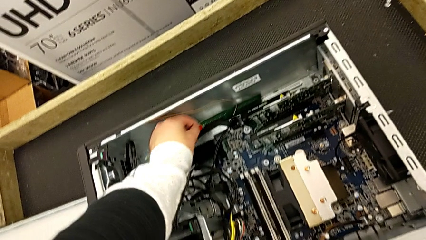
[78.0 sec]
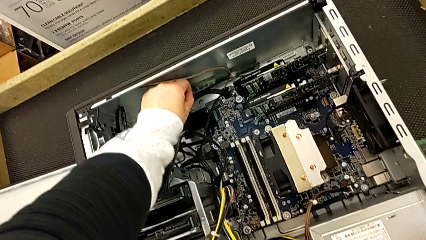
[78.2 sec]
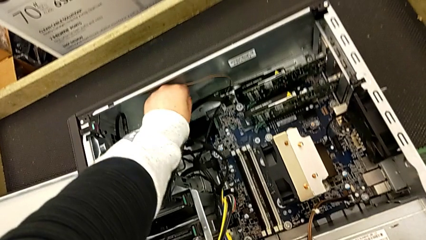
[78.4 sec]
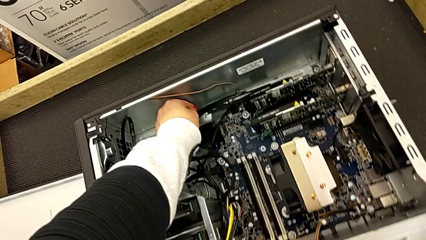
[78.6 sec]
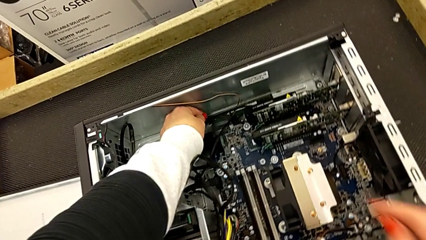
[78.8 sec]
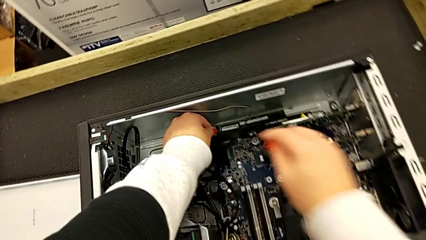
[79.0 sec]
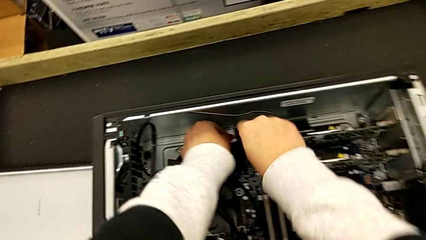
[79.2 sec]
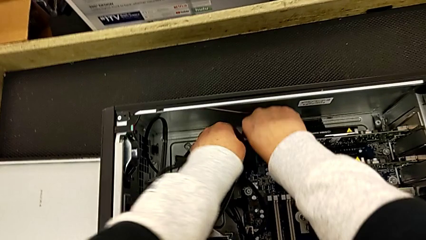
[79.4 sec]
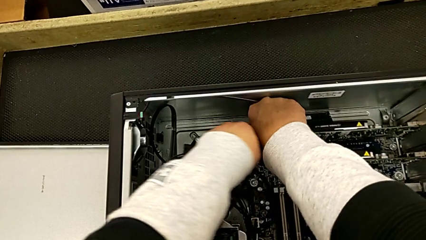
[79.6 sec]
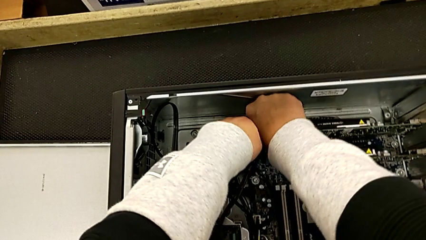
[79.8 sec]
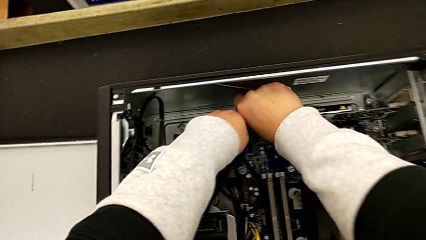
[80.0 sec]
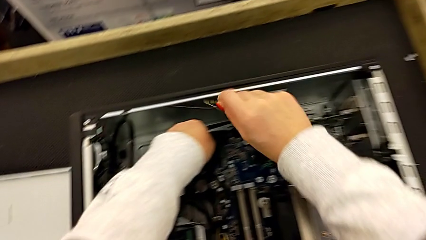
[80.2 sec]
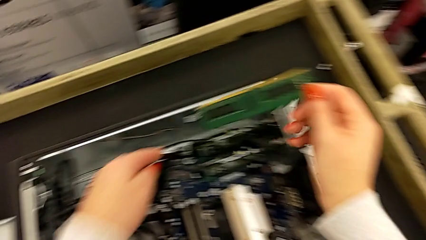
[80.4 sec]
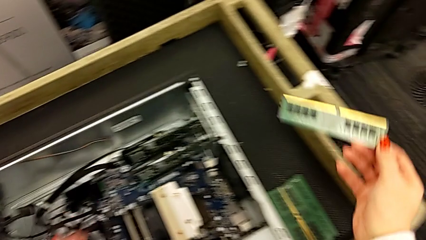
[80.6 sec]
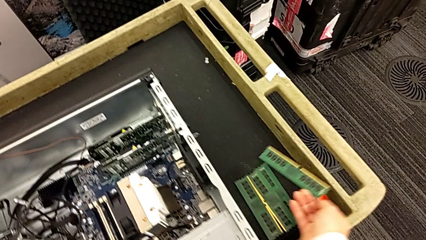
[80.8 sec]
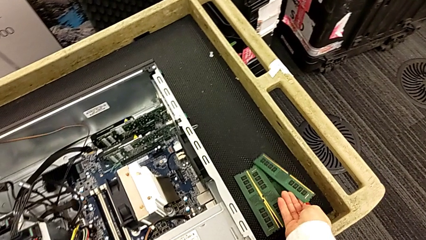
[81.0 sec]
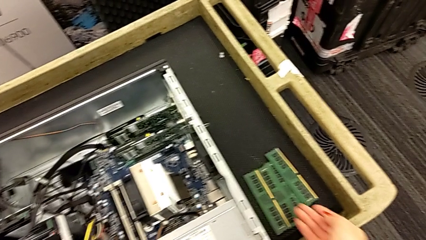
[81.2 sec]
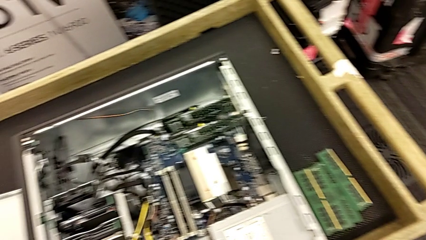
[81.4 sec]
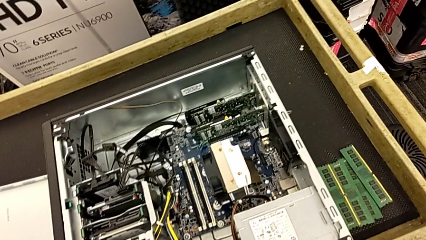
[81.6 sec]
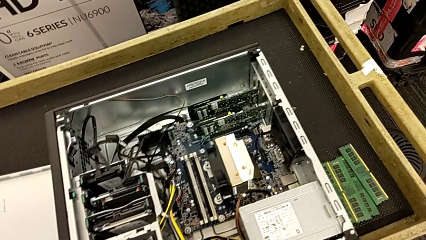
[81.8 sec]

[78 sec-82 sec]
The camera wearer is removing all the RAMs from the motherboard. They withdraw the fourth RAM and place it.

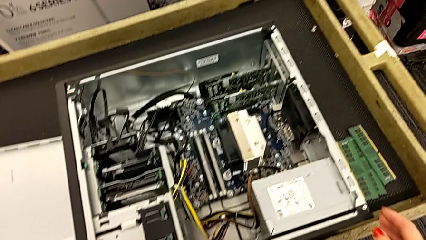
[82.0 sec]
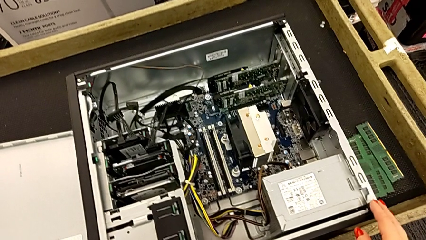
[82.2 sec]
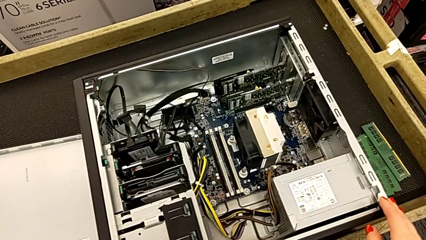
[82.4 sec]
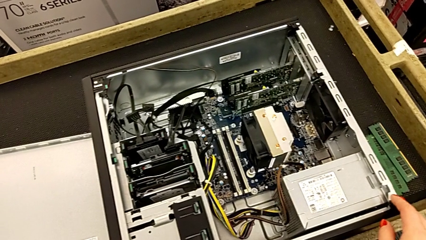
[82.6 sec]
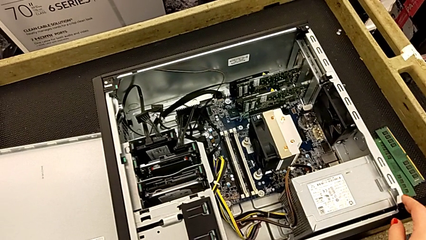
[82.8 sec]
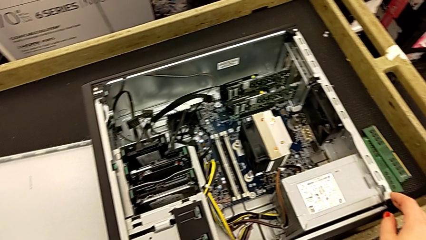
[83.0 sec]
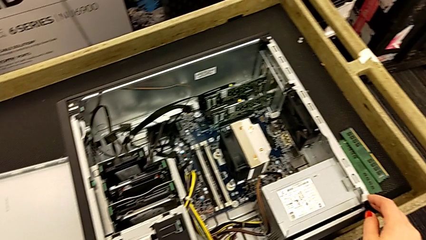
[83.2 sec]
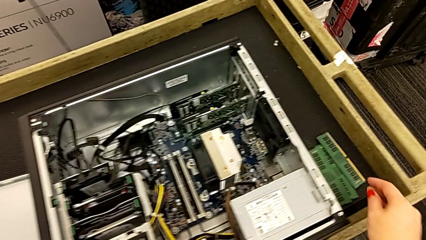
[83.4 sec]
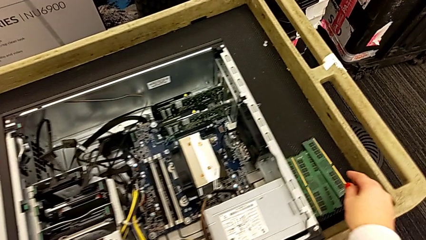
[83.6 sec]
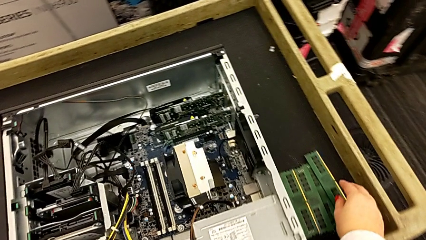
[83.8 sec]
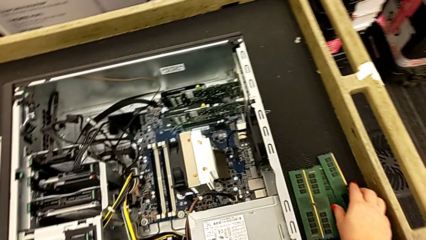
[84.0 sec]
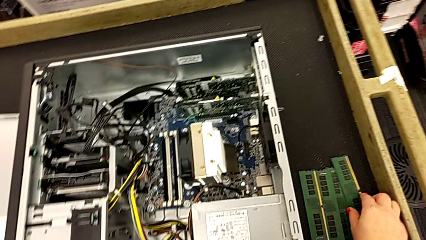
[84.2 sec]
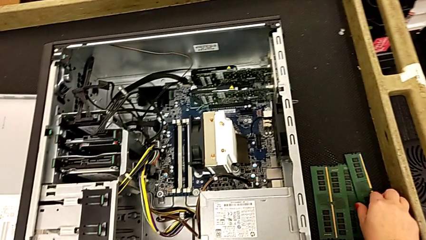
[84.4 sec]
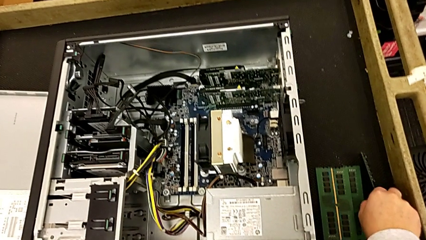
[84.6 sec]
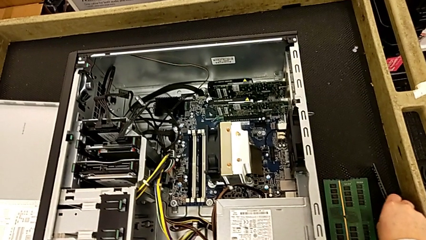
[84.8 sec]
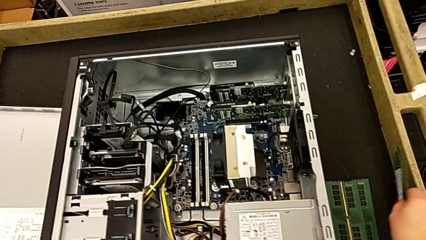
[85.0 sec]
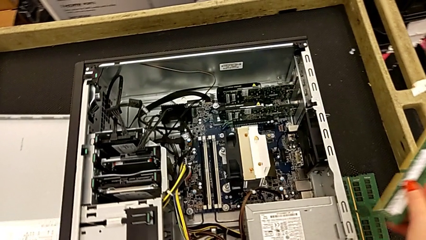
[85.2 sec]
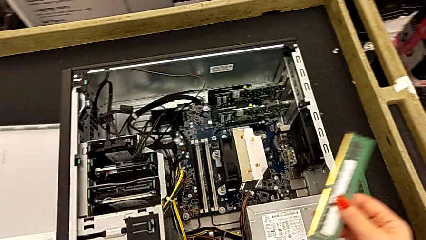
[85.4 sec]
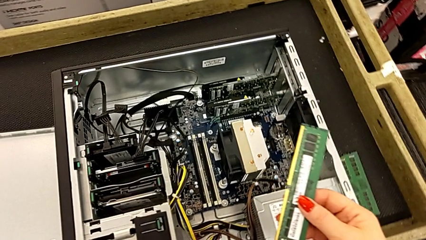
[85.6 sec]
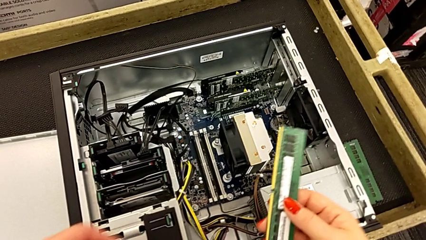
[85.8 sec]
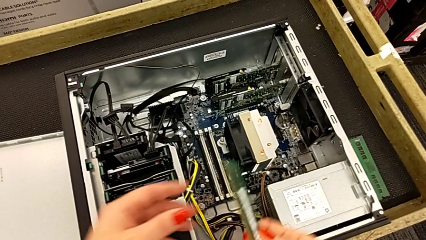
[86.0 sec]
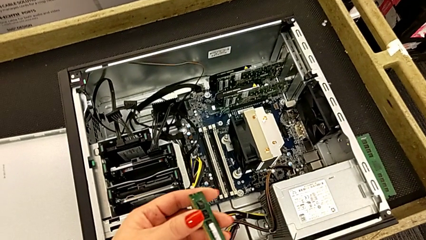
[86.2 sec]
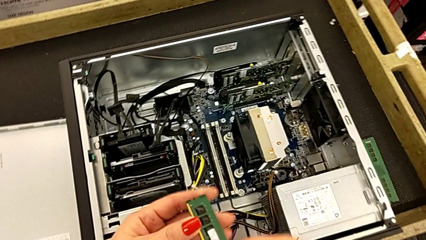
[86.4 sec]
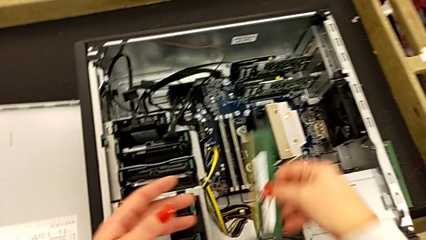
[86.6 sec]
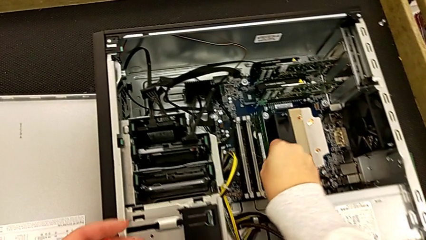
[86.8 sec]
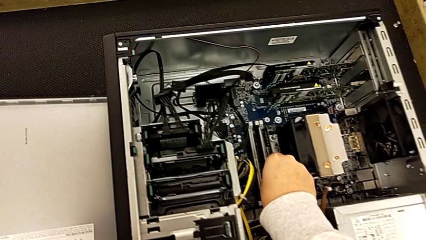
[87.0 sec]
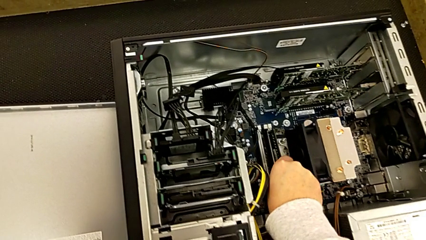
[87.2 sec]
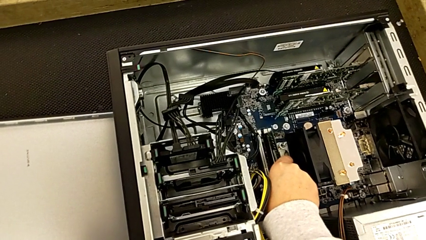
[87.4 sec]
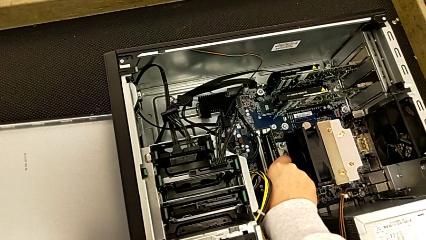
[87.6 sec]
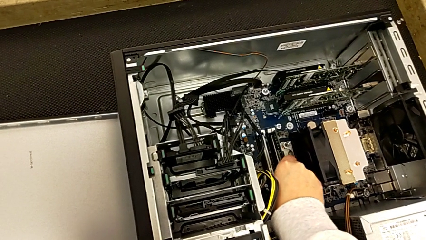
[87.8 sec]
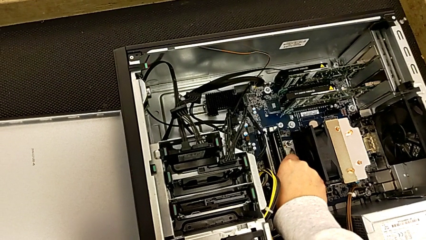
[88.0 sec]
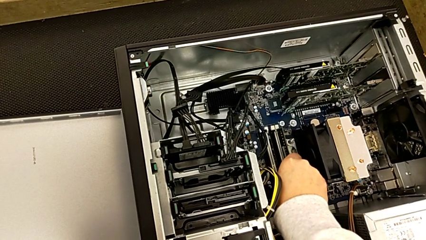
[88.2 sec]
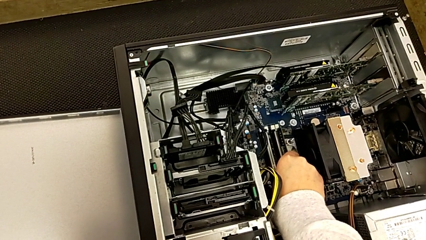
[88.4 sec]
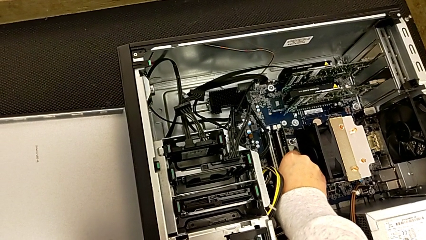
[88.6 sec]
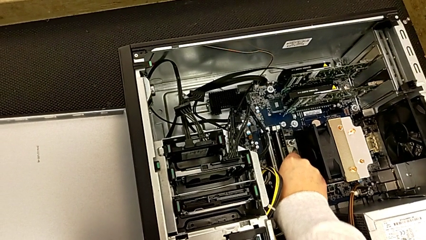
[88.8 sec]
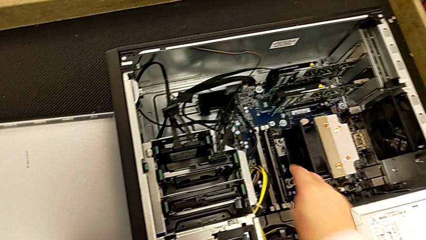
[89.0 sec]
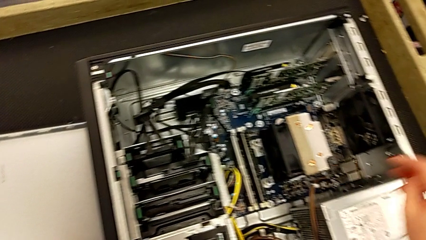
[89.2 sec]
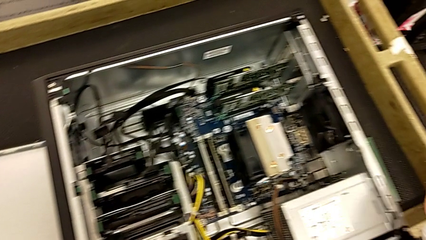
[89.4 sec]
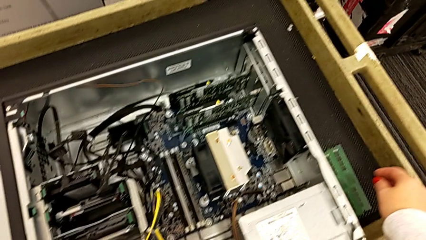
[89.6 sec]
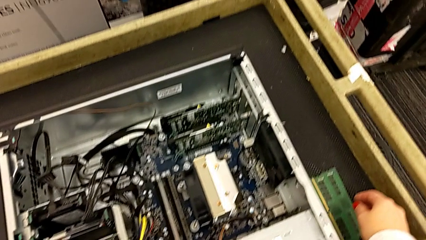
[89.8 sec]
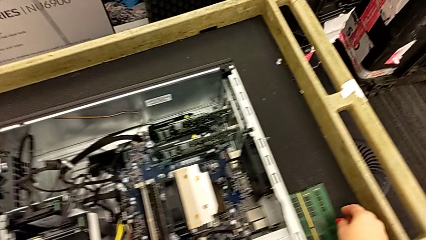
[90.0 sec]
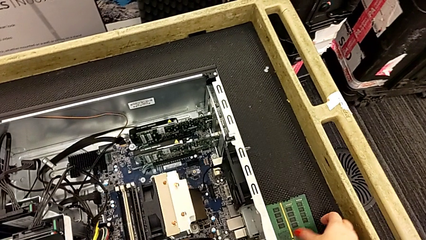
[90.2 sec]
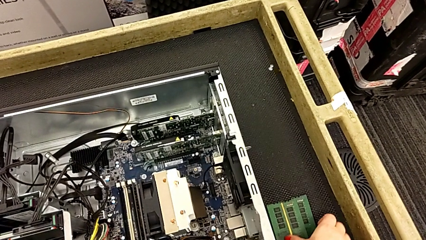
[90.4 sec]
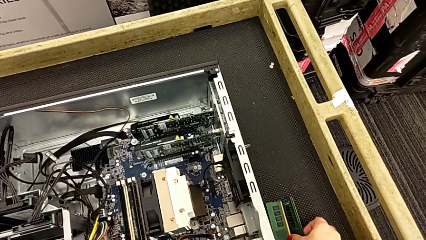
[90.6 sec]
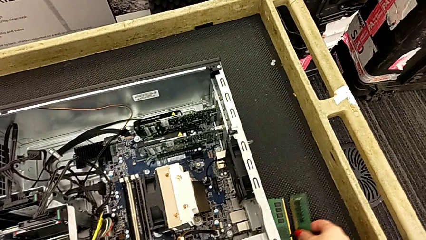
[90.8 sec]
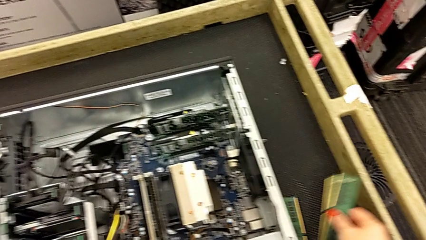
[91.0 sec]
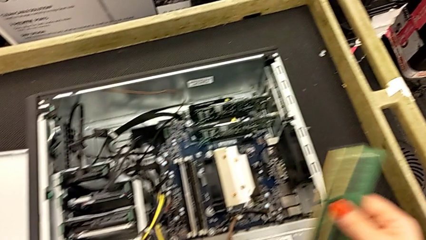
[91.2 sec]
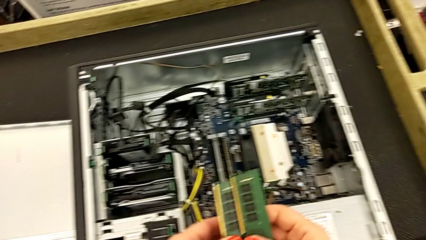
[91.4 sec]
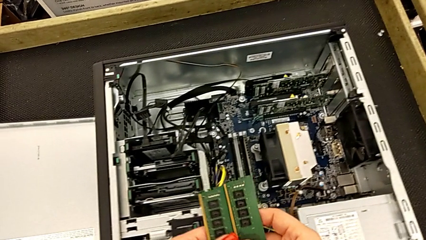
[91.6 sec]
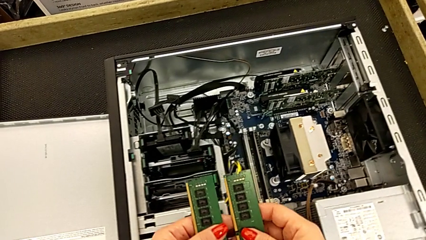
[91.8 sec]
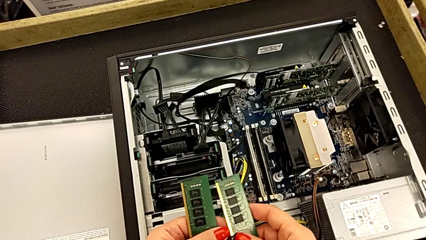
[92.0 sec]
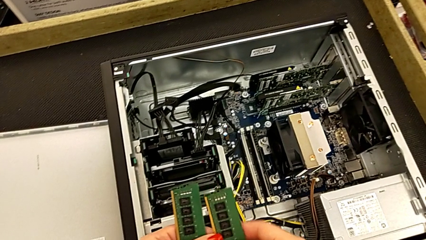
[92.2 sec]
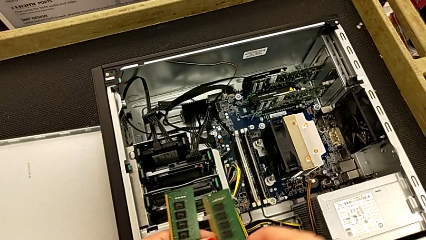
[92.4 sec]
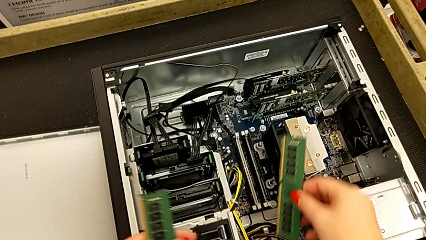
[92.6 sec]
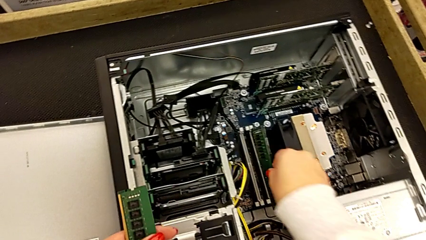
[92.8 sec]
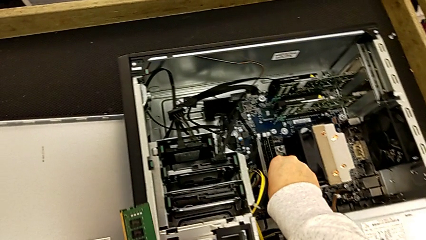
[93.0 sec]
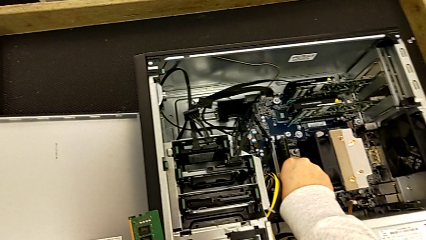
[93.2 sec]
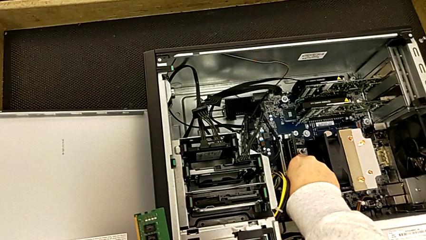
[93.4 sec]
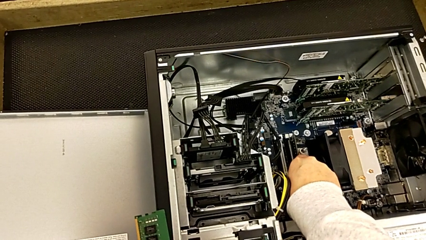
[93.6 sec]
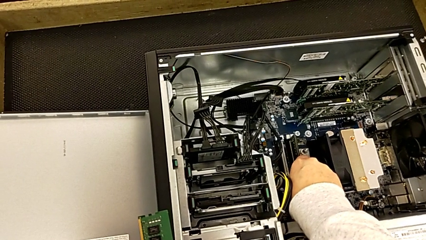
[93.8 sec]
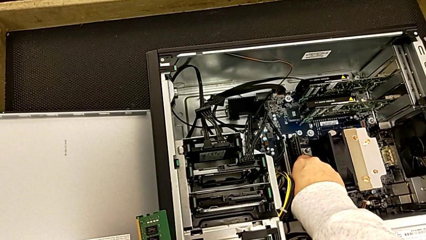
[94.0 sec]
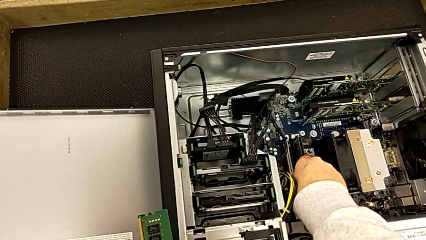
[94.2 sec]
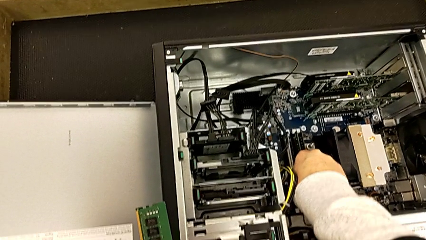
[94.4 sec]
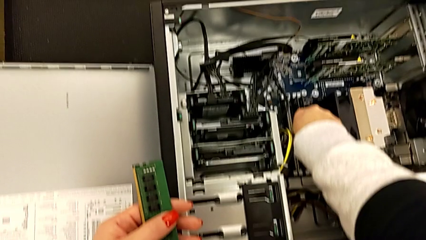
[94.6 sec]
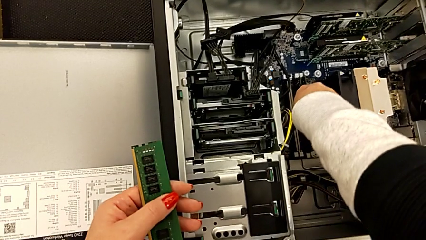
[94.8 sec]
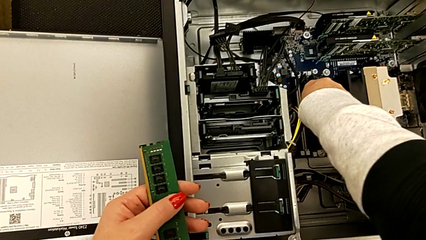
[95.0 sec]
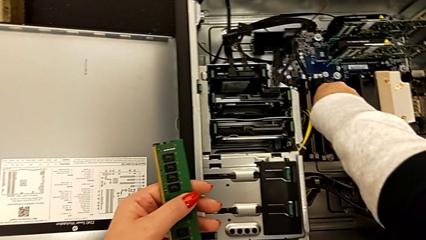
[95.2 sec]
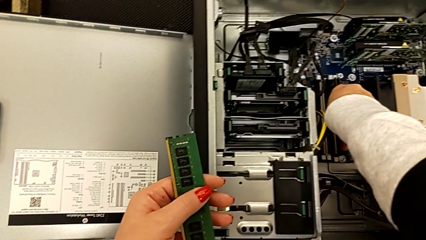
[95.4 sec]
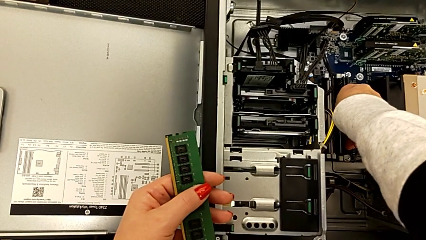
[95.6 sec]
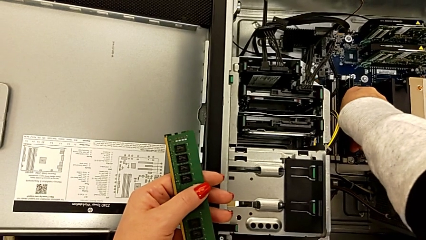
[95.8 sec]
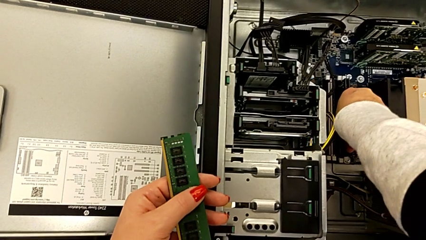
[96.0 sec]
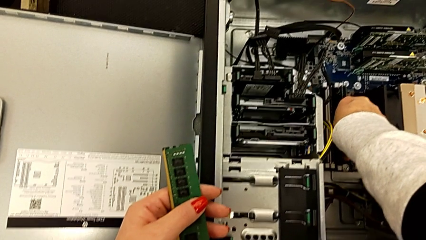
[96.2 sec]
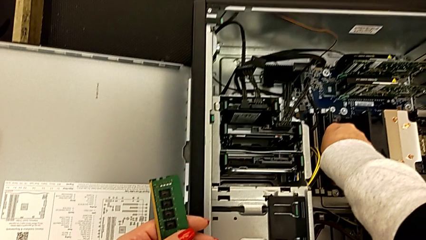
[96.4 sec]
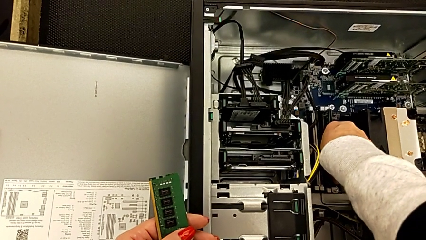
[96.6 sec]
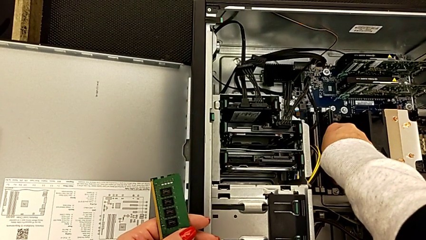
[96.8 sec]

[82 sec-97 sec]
The camera wearer is inserting the RAMs into the motherboard. They grab the first RAM, inspect it, insert it, grab the second RAM and begin to insert it.
